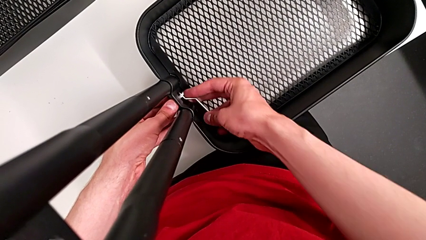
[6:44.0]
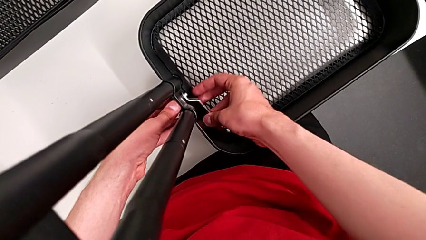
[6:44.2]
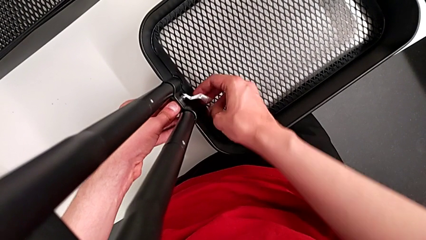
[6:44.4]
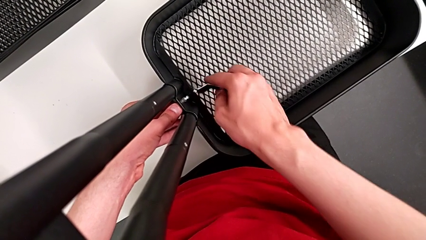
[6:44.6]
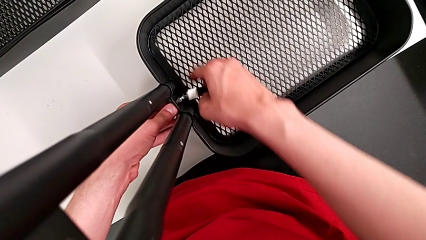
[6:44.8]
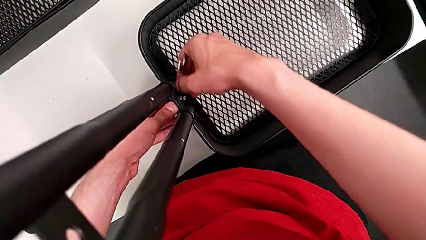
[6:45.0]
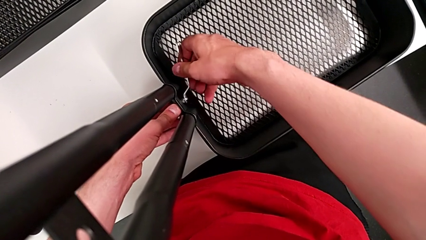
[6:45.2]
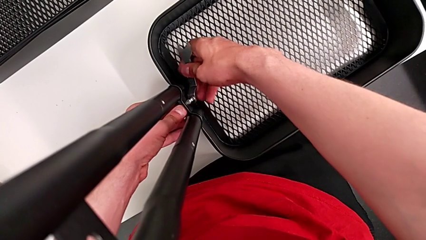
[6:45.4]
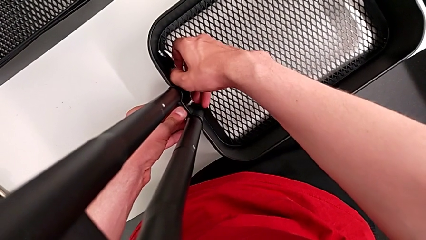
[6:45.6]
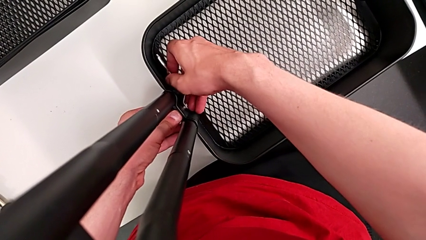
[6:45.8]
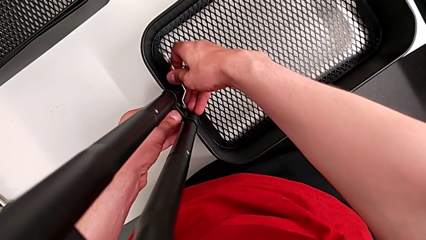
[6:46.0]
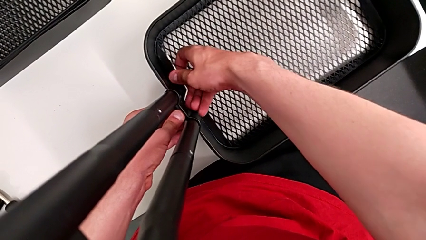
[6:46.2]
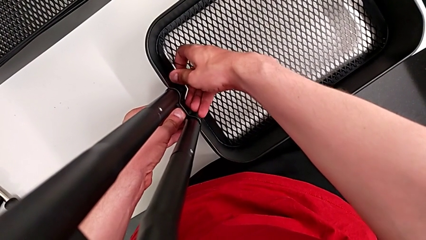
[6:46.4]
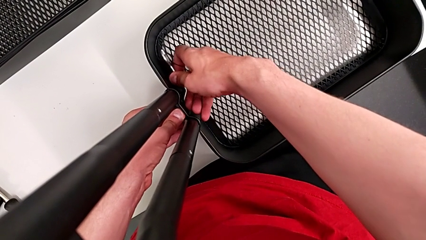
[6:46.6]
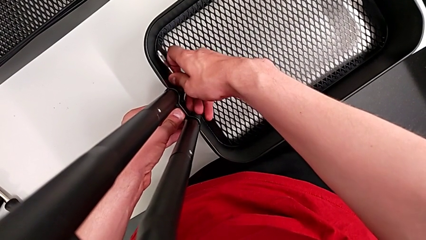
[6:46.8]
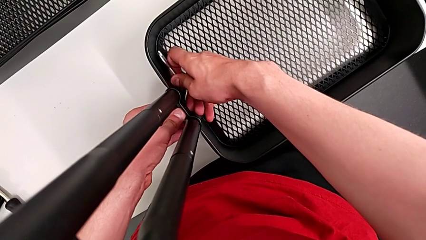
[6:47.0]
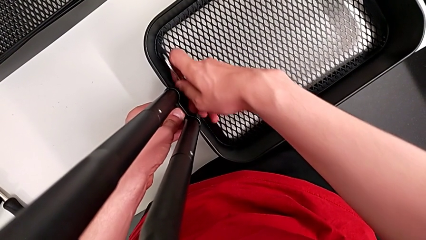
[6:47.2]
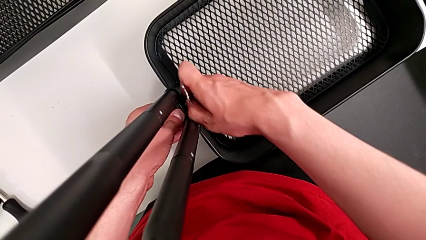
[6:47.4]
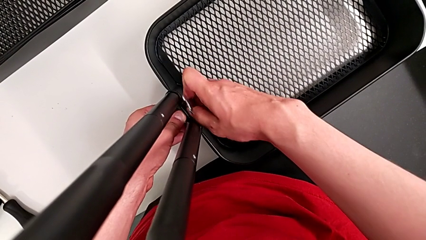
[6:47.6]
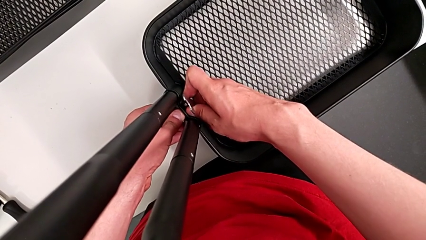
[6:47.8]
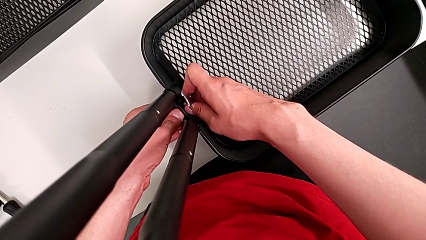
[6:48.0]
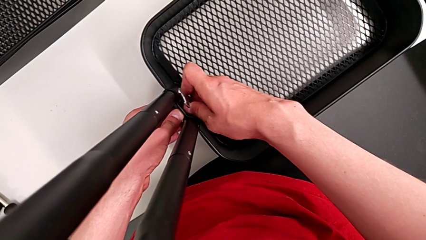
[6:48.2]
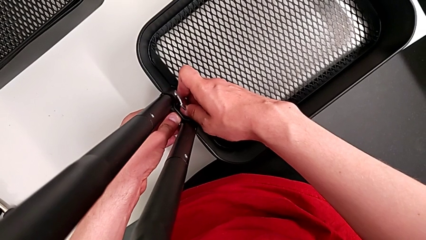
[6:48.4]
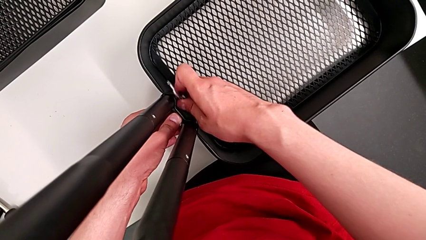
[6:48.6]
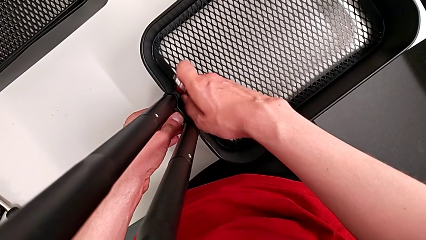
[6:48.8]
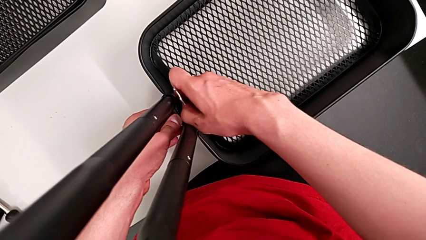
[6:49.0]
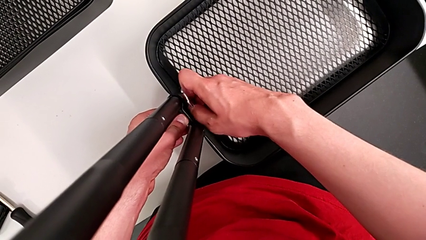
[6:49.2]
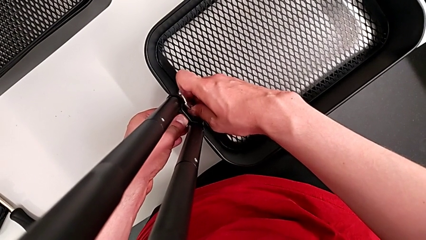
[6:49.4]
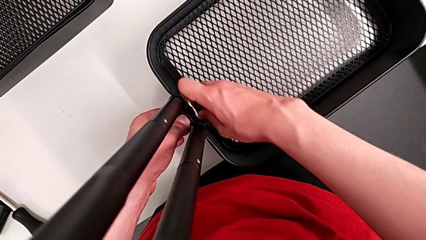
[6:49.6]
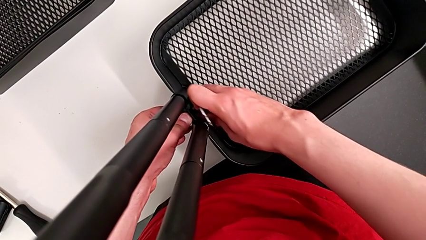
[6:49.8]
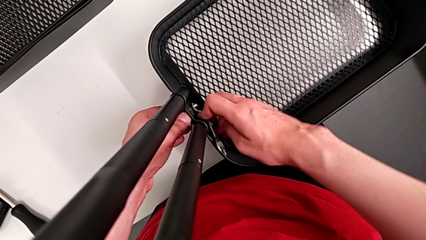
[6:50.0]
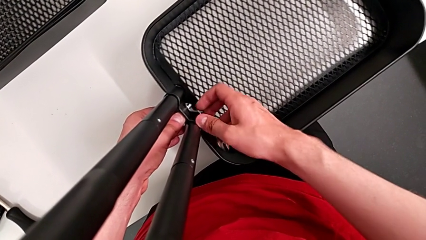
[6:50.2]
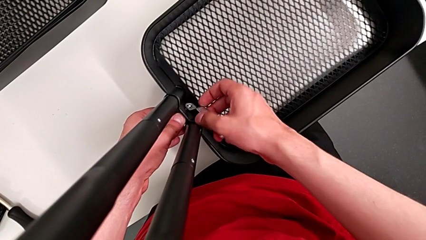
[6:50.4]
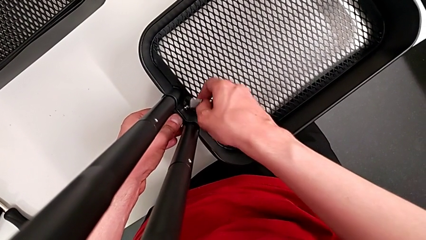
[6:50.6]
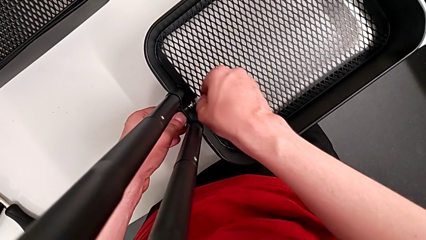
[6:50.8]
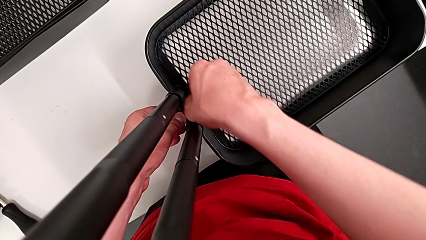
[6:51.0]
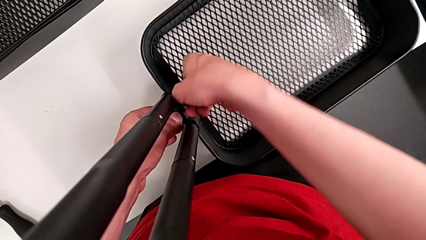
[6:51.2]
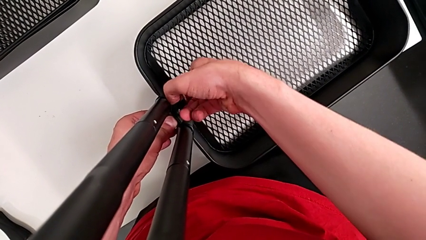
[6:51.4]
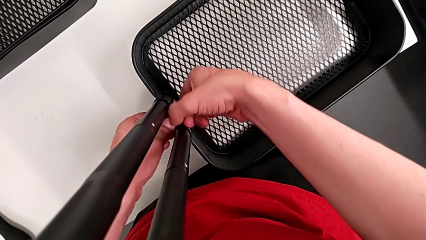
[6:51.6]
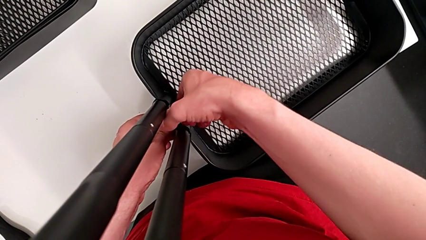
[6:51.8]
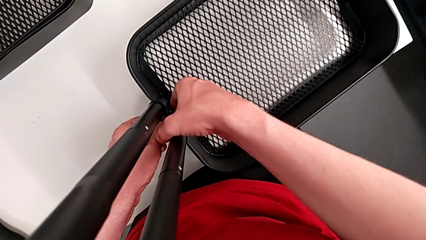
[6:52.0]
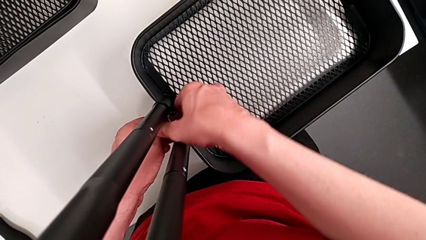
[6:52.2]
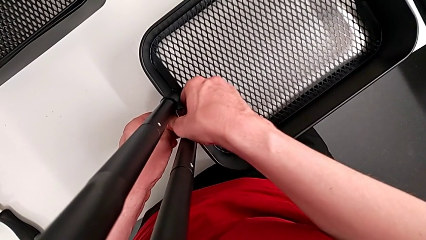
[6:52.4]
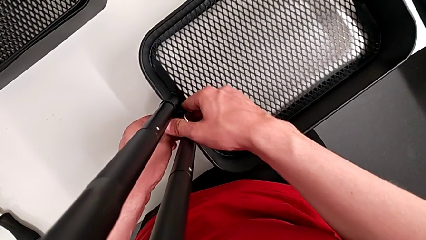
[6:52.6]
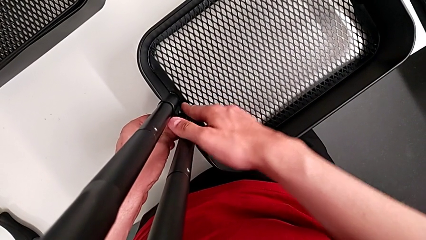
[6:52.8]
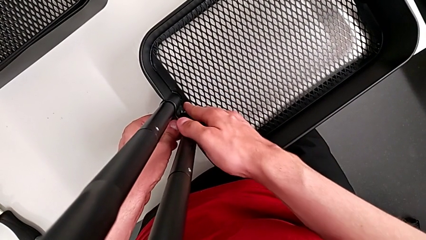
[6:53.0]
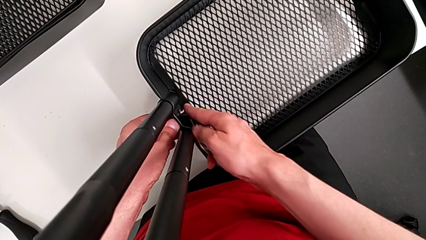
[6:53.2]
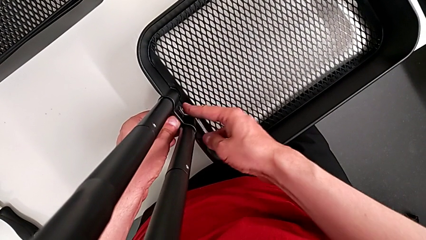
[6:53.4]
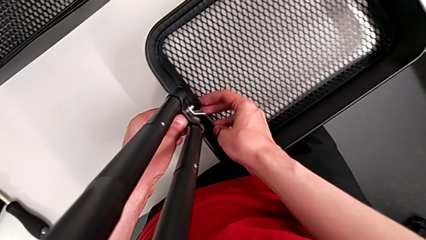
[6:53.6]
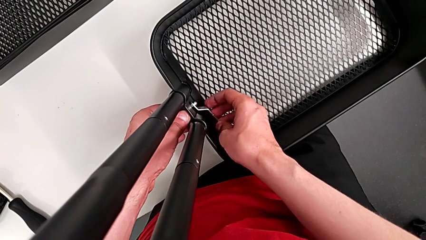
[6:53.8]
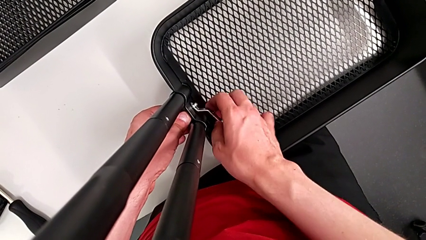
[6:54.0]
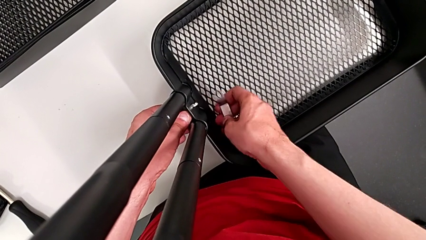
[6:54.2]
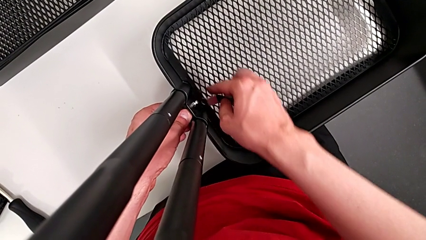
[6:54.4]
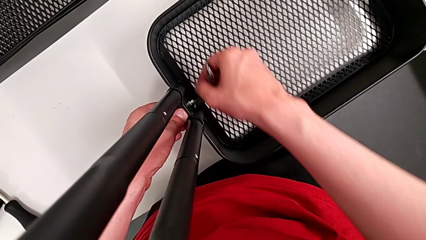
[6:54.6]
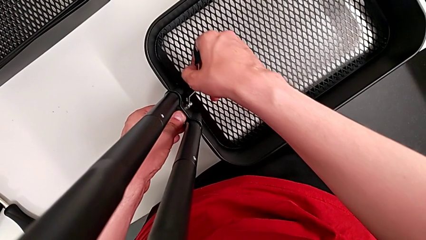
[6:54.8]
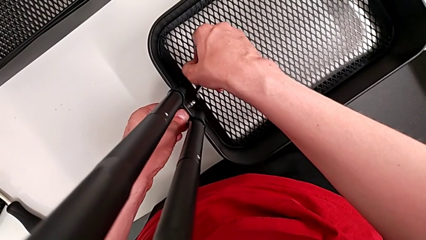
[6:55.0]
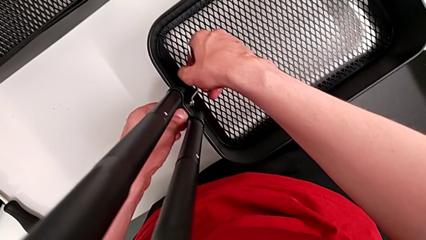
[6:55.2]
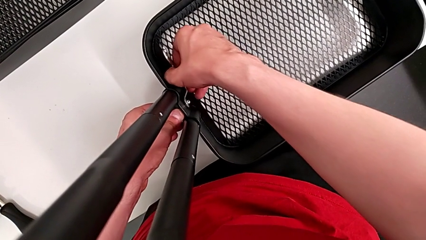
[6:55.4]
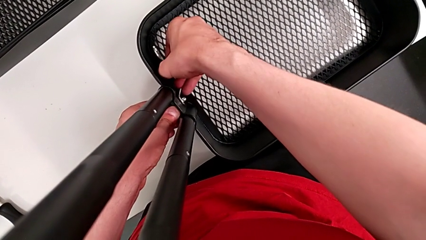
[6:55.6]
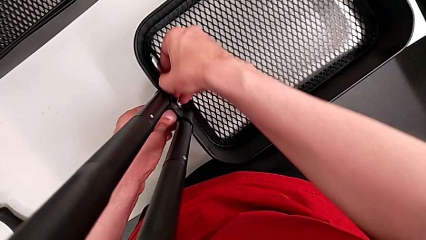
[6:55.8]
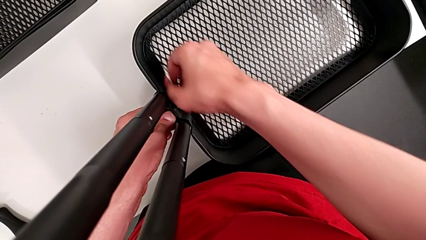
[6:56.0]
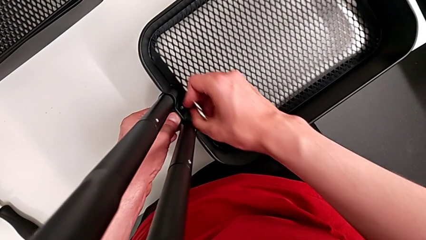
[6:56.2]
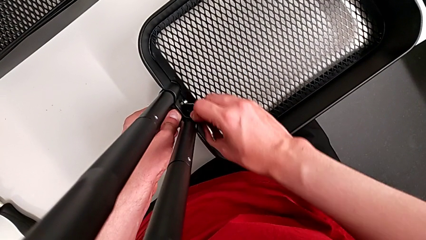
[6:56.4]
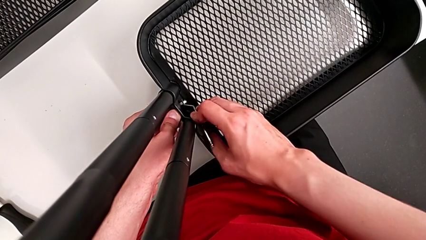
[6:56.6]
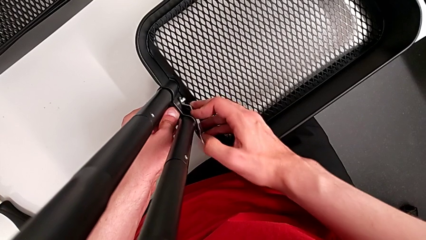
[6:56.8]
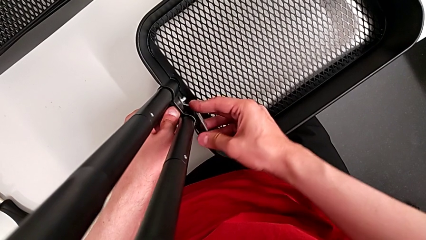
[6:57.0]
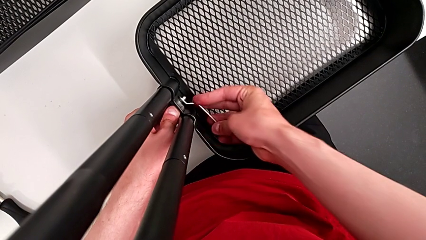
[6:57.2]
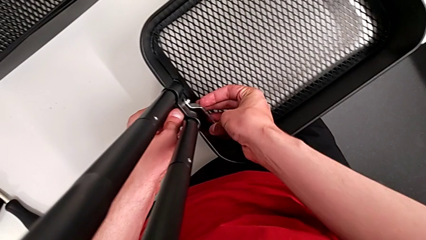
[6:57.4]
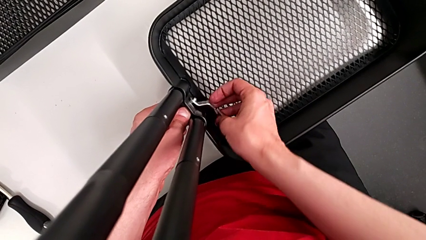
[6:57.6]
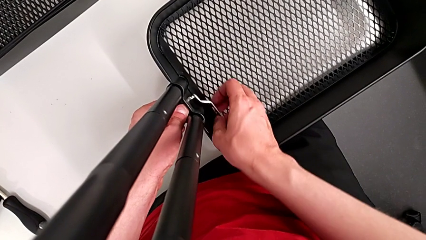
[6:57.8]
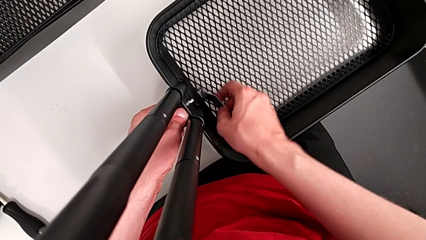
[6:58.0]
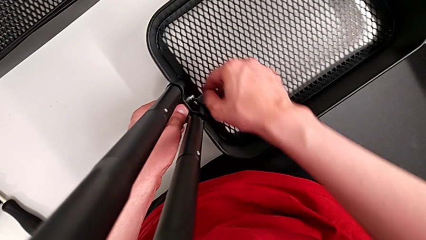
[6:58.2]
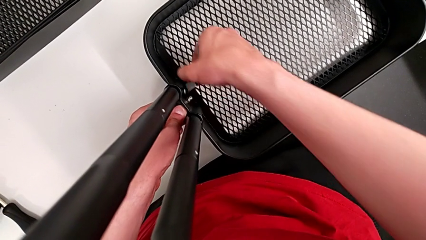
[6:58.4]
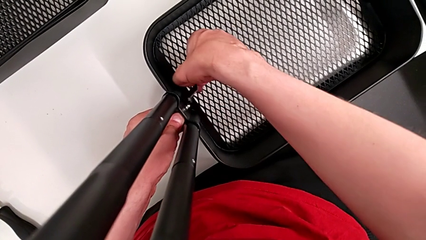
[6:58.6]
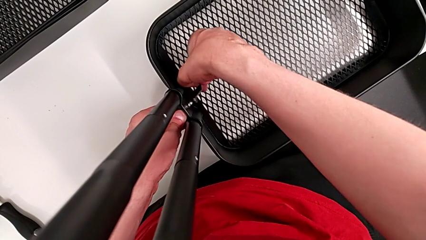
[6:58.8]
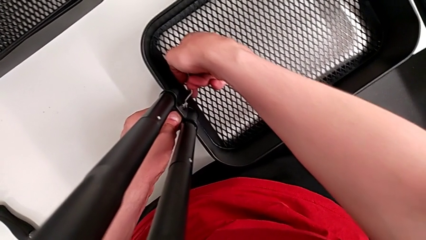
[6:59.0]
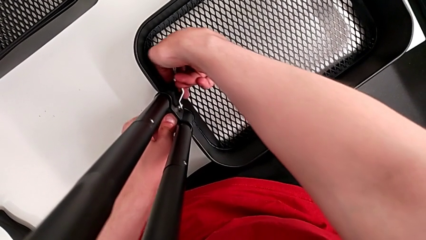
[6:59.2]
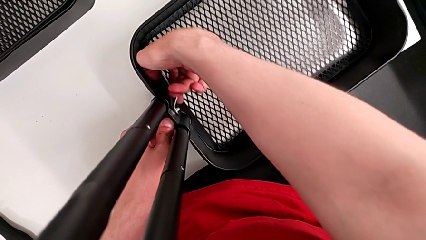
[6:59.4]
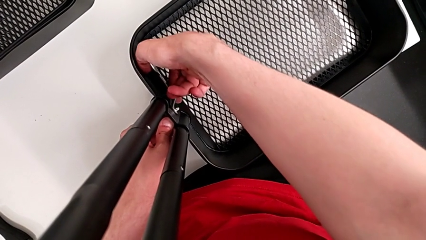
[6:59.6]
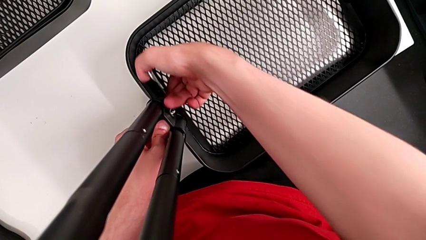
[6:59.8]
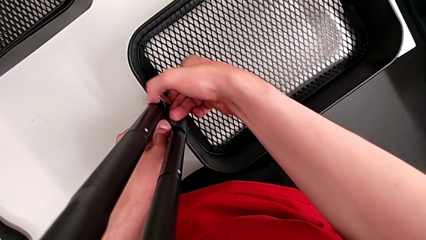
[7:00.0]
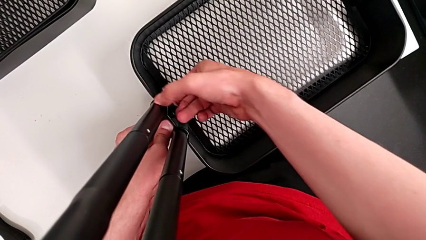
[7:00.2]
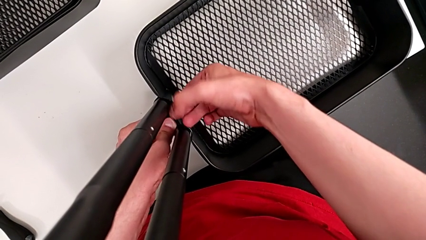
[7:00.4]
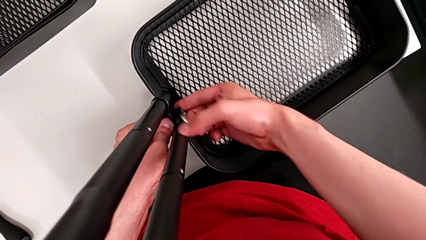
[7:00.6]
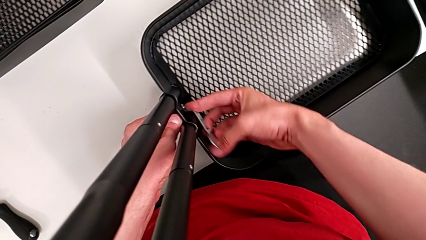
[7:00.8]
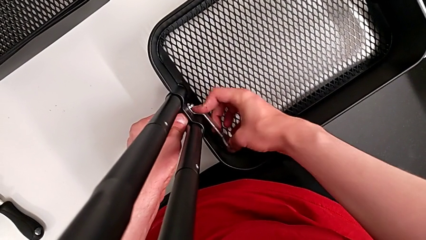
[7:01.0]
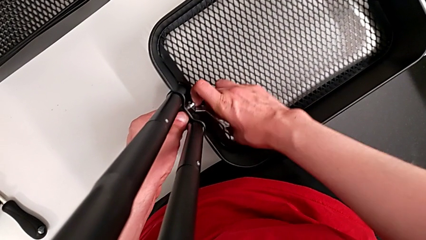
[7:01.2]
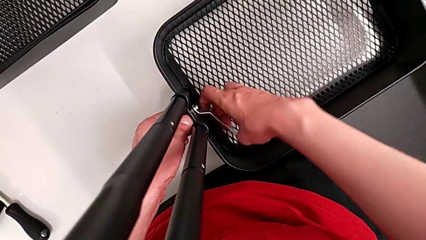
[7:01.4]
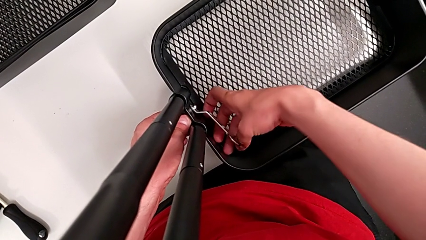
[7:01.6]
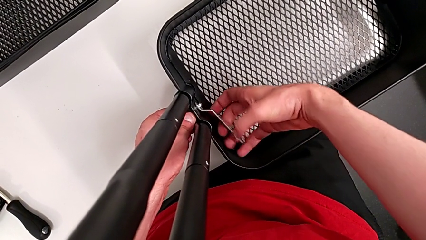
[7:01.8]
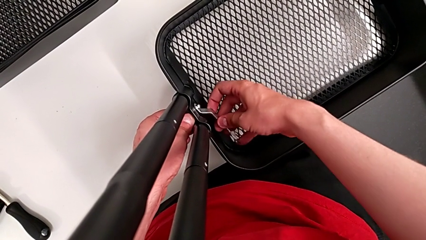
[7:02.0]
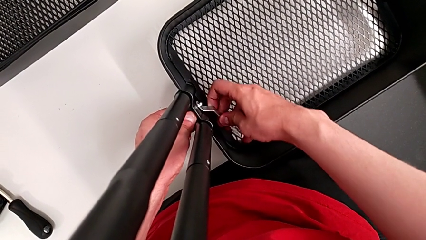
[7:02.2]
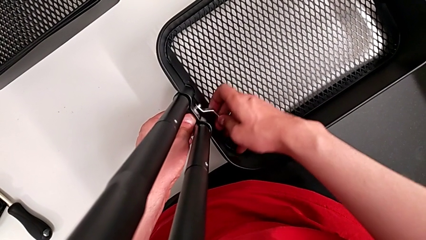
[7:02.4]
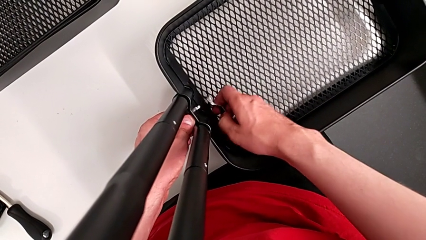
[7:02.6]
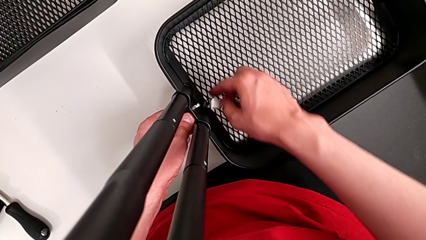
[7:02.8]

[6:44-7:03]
The camera wearer is unscrewing the bracket of the bottom tray. They keep unscrewing the sixth hexagon cap nut.
